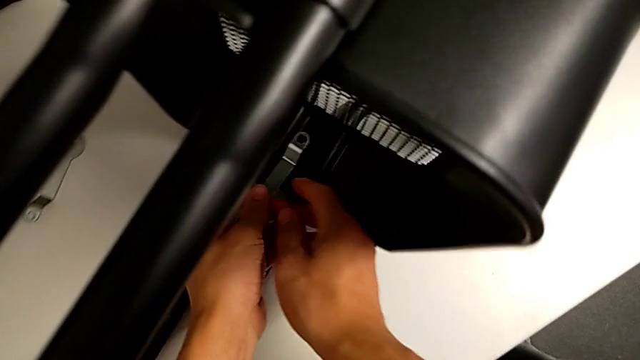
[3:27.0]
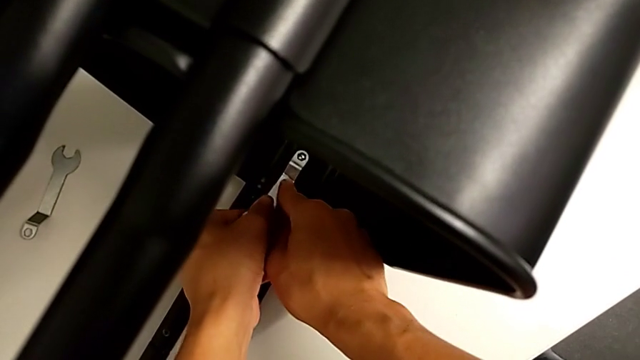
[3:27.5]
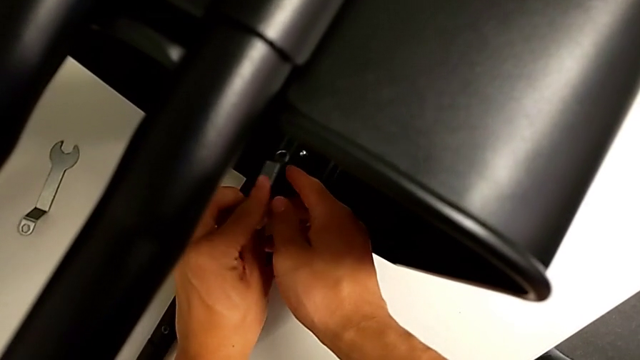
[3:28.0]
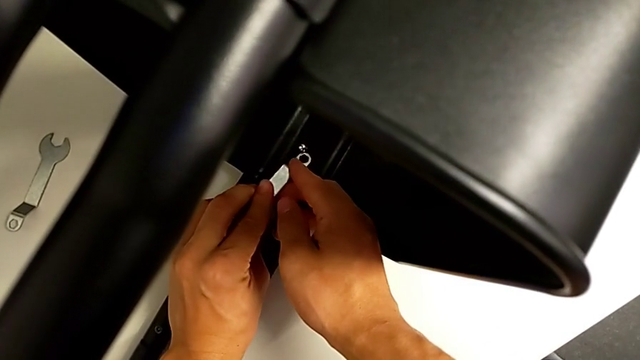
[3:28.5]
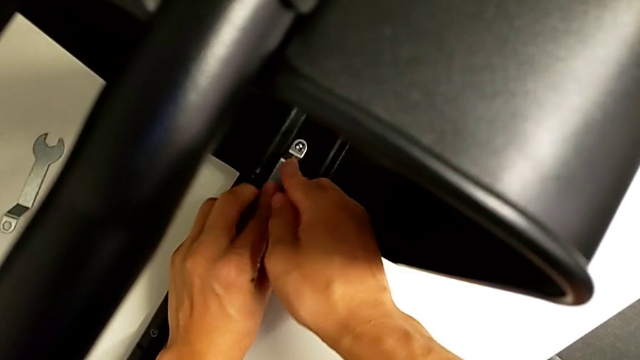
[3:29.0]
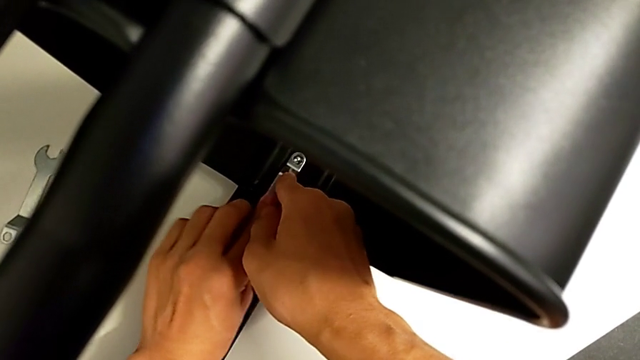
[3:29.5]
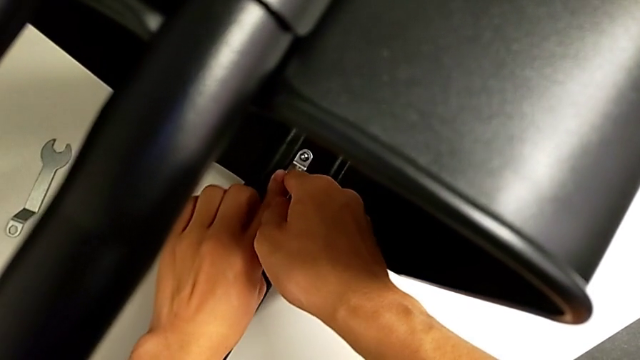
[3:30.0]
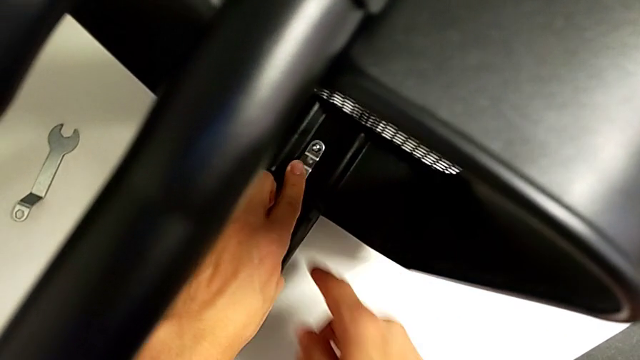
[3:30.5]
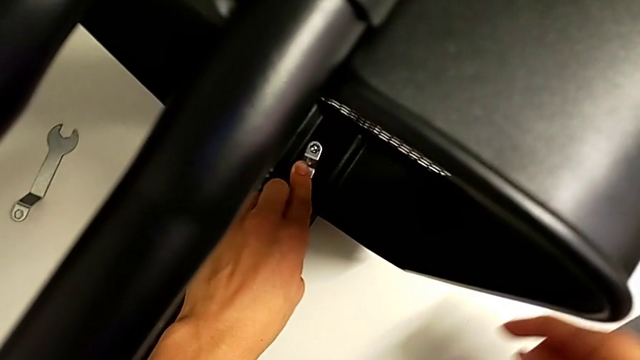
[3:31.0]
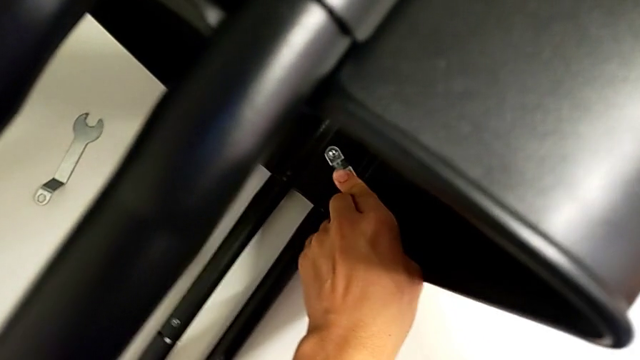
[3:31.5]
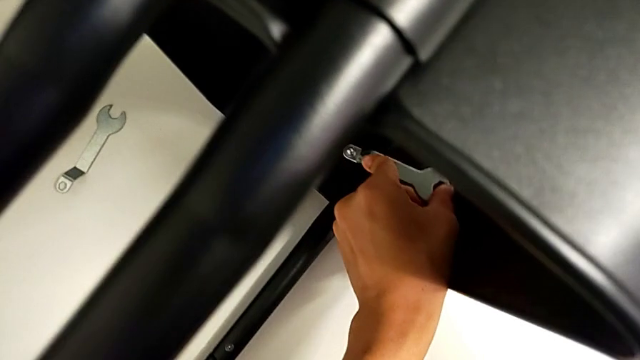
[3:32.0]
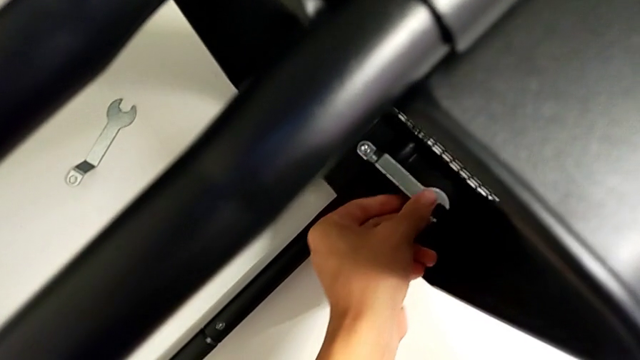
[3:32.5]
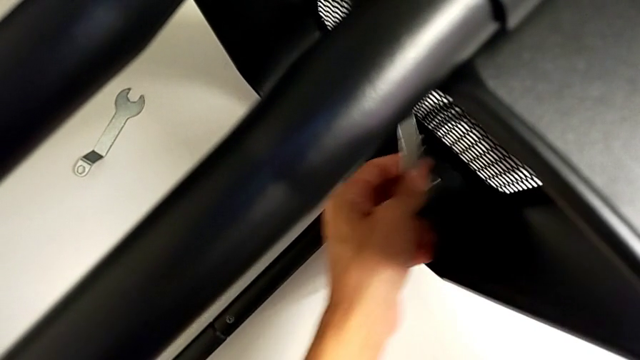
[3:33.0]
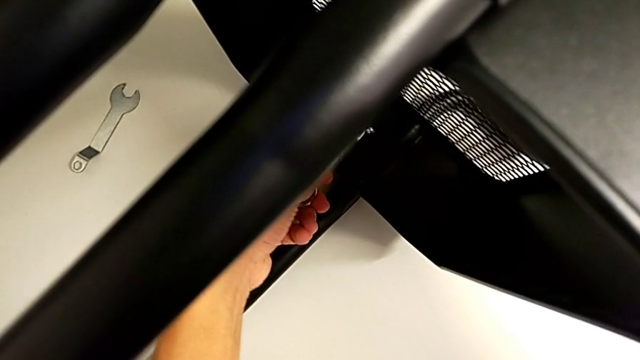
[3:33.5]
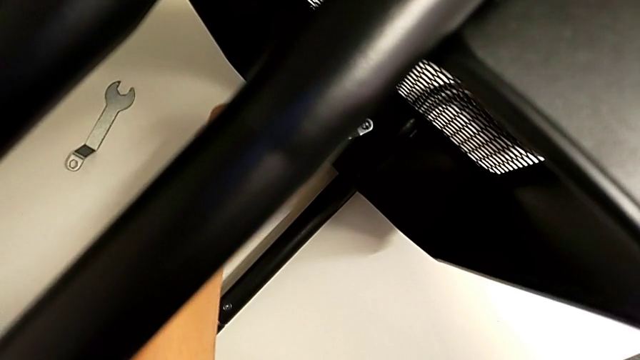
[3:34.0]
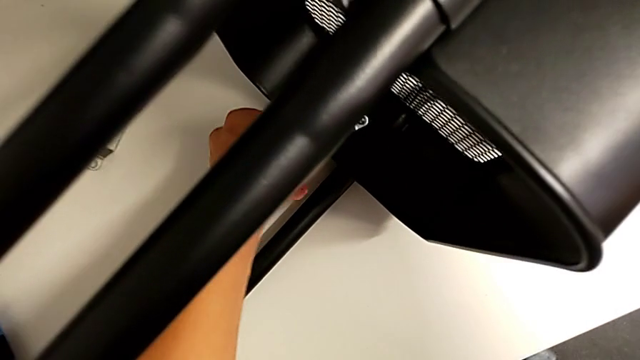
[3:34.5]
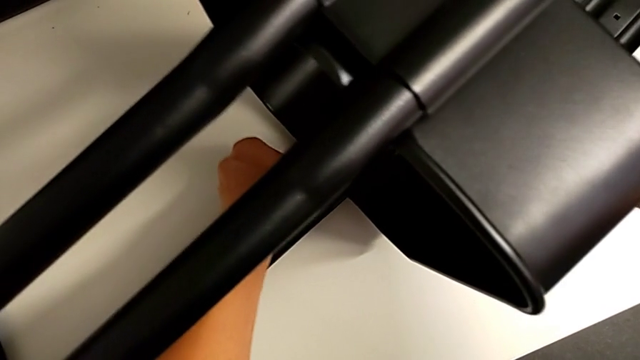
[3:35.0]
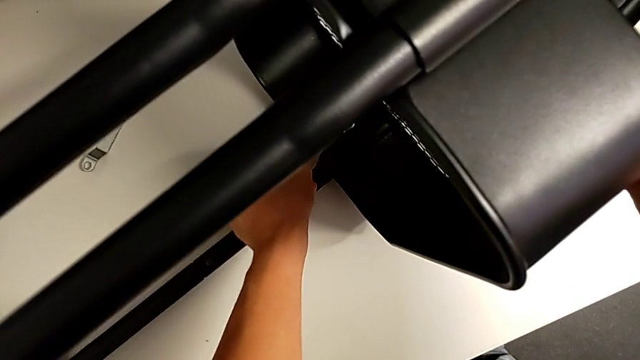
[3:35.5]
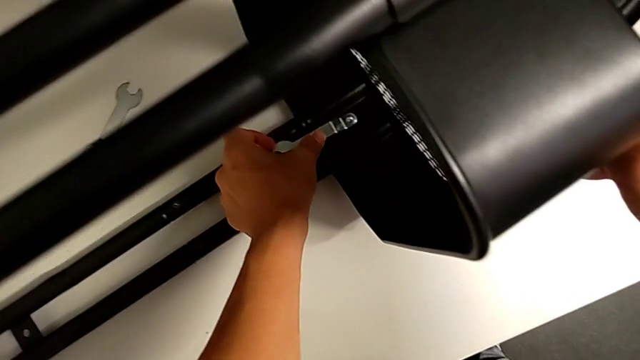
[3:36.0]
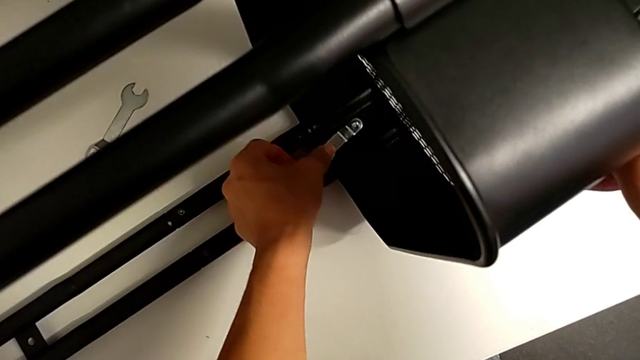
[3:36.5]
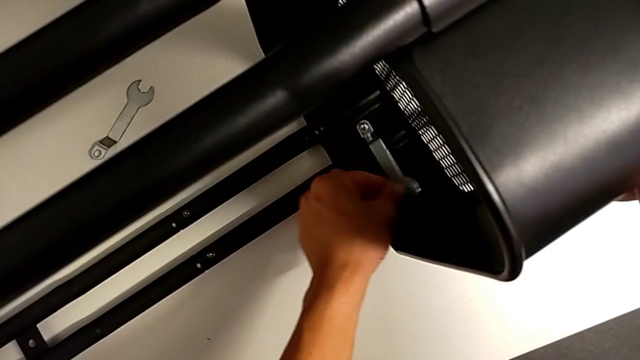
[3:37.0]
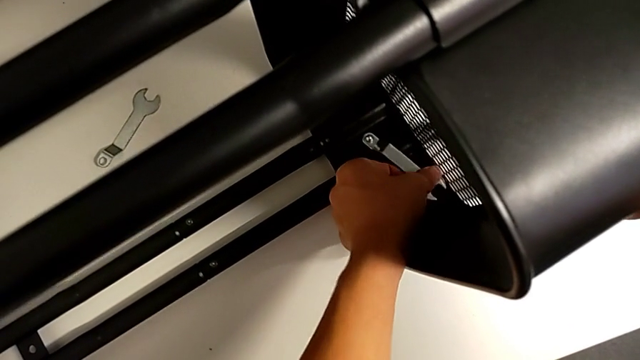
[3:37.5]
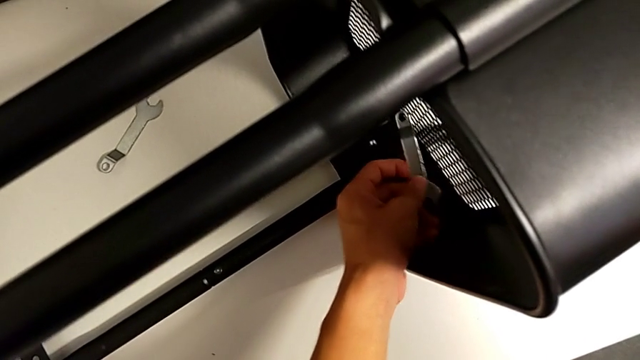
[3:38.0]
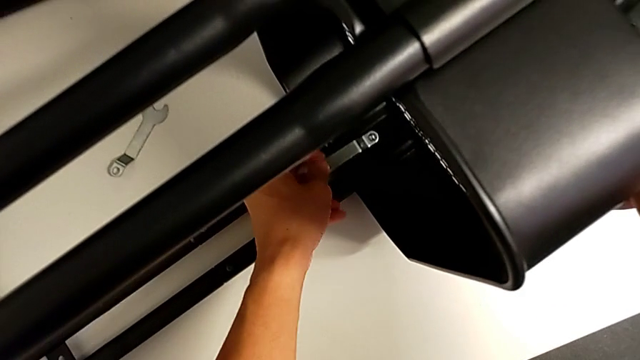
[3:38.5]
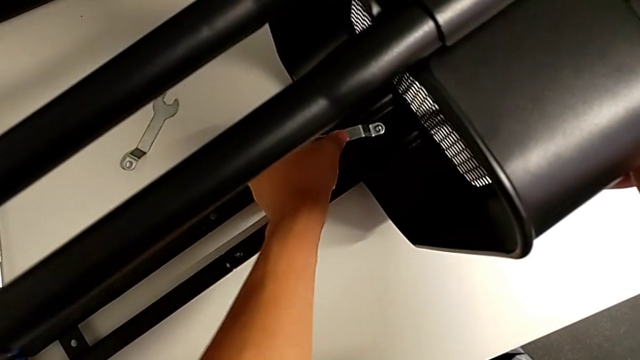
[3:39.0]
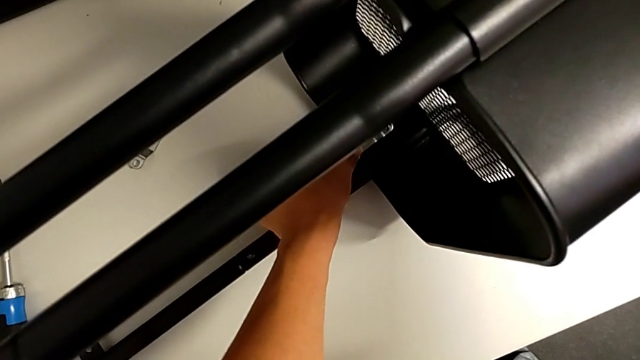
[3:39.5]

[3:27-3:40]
The camera wearer is removing the fifth bracket. They insert the hexagonal wrench and unscrew the hex nut twice.

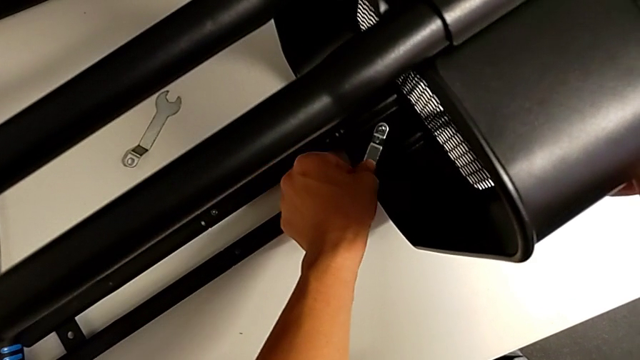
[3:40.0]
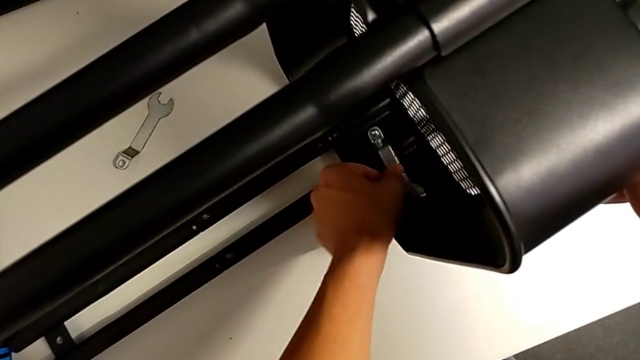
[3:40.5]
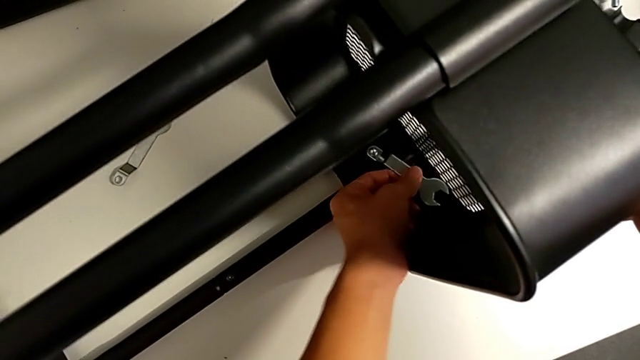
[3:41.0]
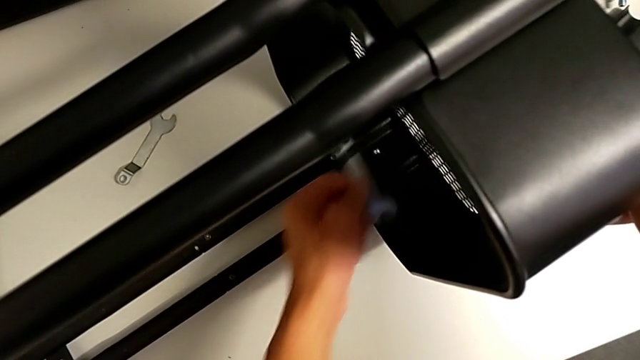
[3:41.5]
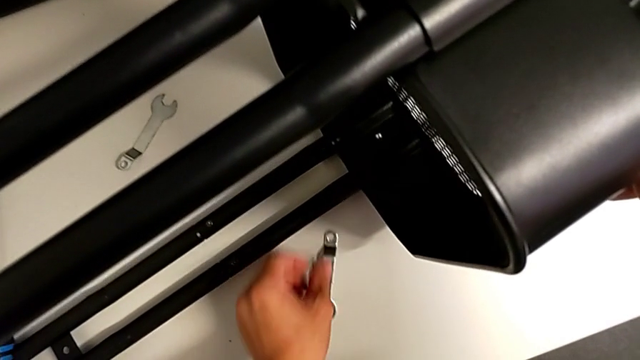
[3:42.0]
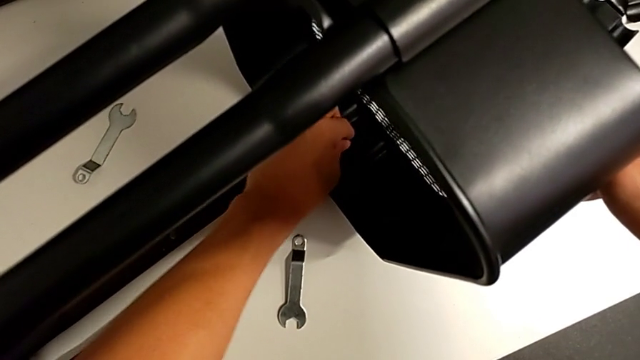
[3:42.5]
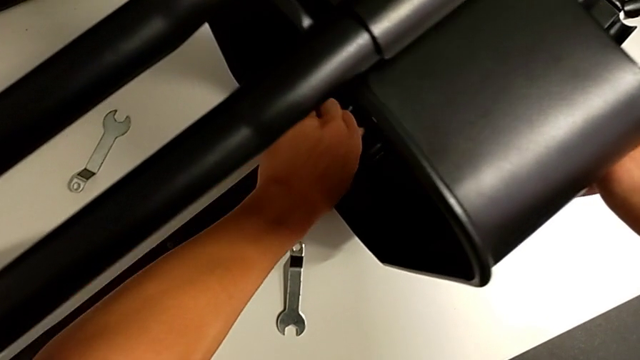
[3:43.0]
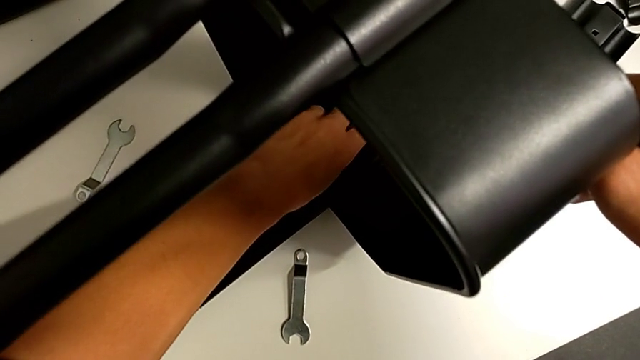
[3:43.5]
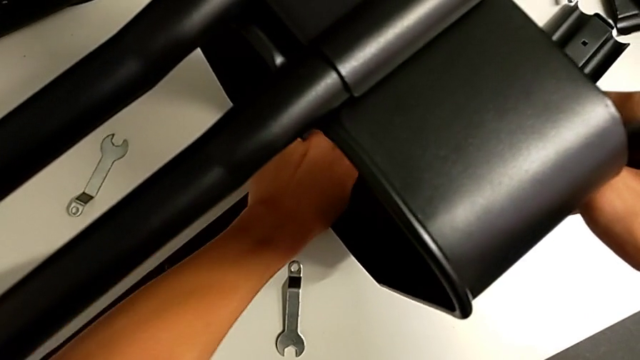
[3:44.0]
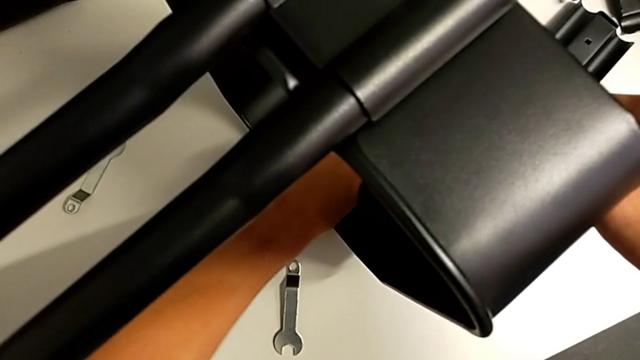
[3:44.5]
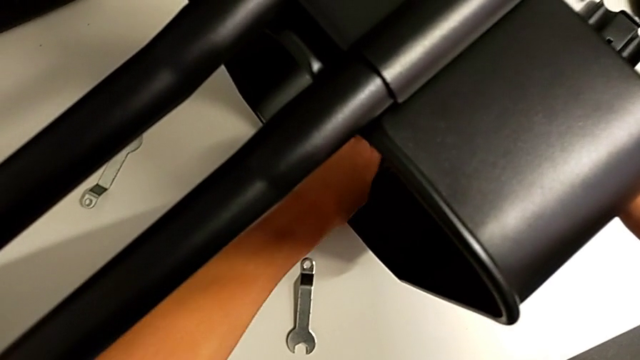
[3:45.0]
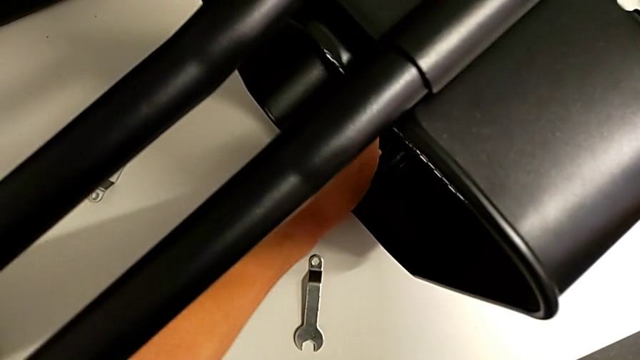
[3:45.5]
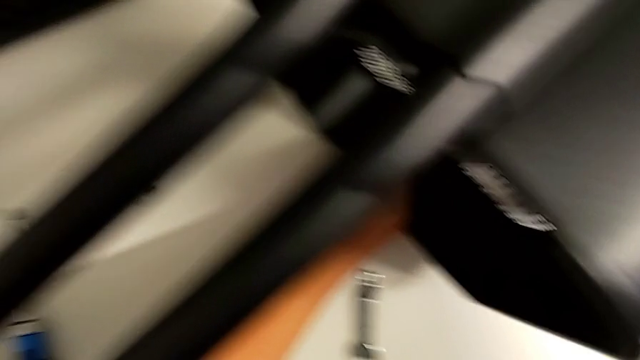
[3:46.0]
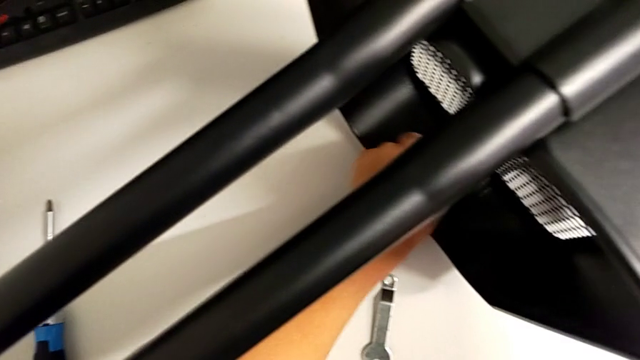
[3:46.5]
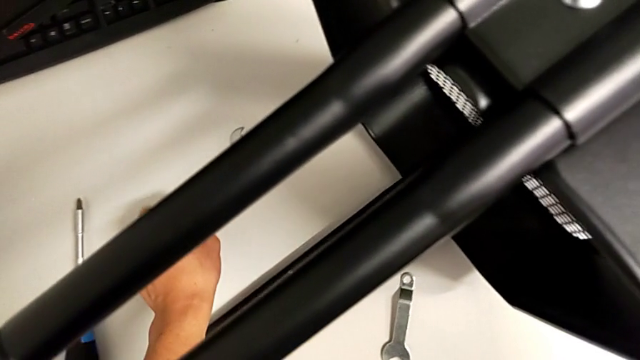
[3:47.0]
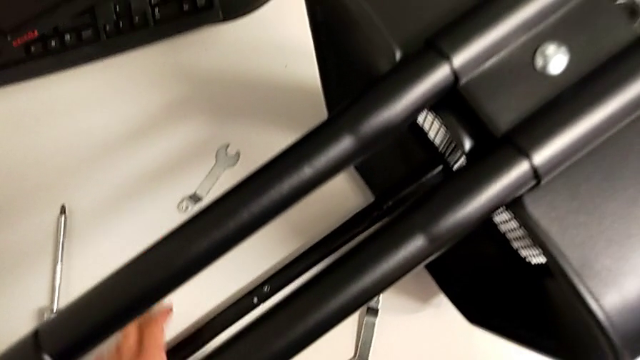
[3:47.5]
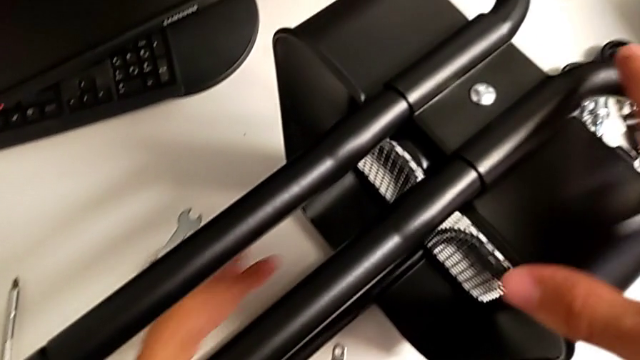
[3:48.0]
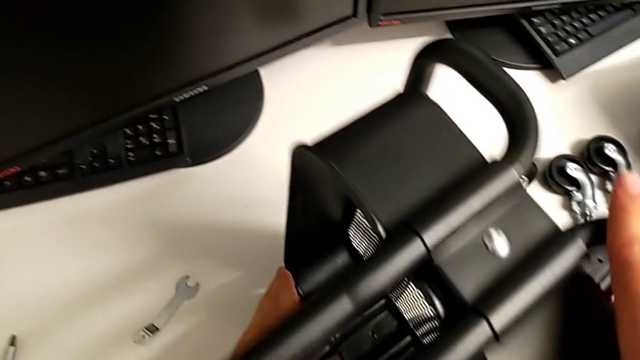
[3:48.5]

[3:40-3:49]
The camera wearer is removing the fifth bracket. They drop the hexagonal wrench and unscrew the hex nut.
